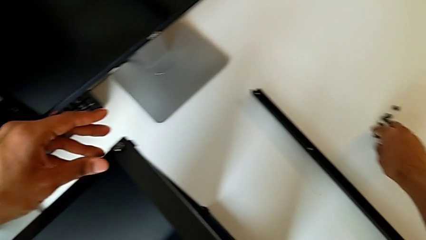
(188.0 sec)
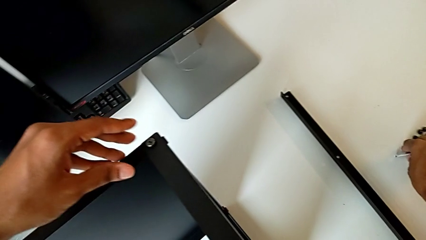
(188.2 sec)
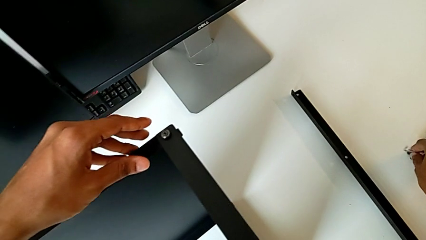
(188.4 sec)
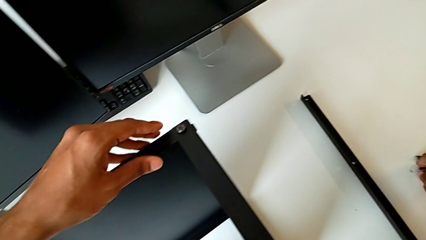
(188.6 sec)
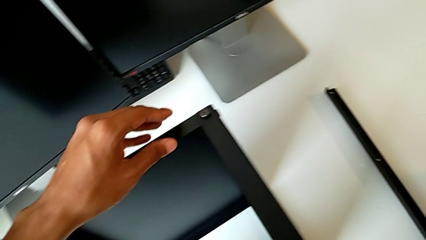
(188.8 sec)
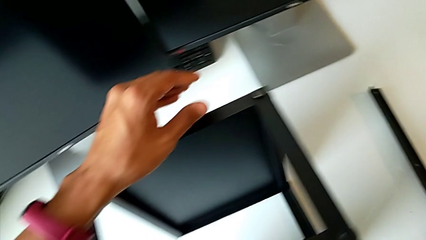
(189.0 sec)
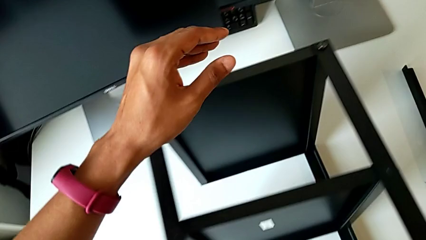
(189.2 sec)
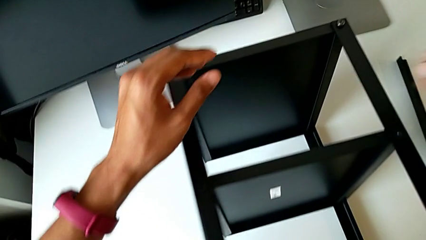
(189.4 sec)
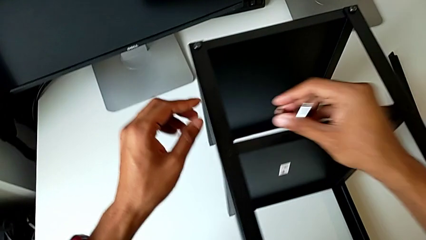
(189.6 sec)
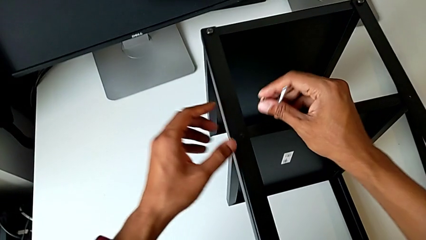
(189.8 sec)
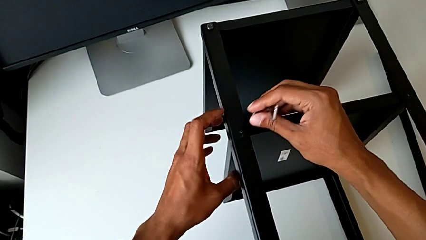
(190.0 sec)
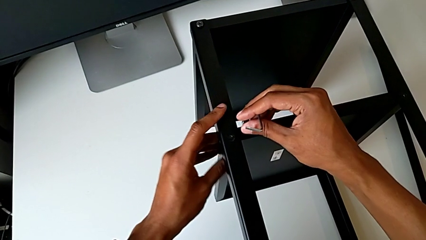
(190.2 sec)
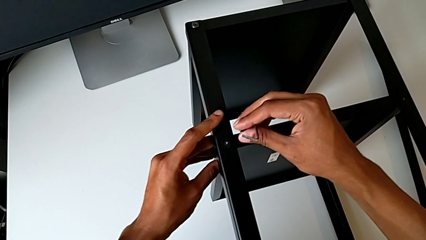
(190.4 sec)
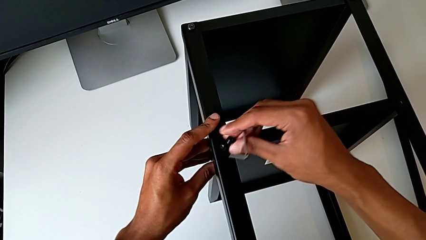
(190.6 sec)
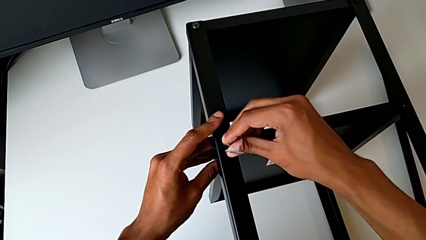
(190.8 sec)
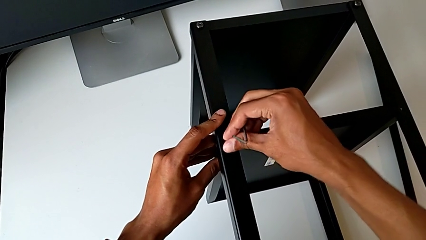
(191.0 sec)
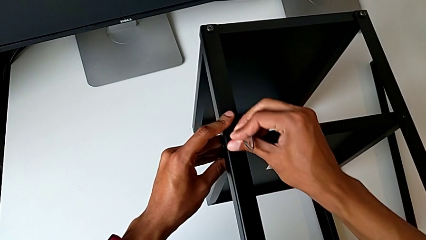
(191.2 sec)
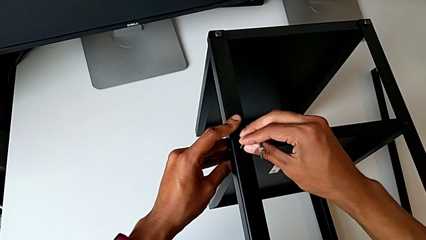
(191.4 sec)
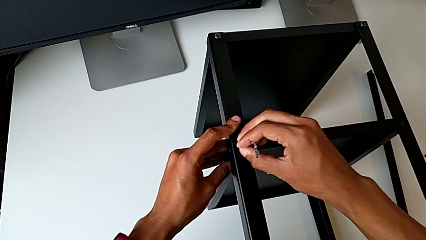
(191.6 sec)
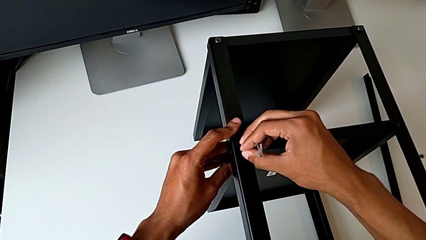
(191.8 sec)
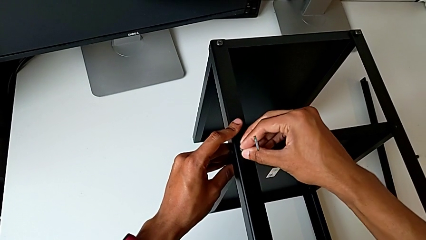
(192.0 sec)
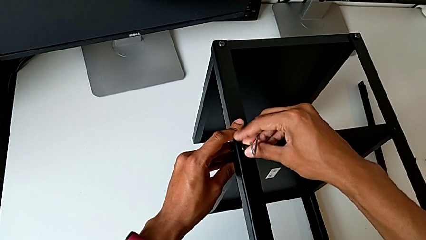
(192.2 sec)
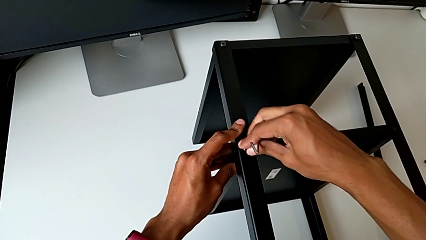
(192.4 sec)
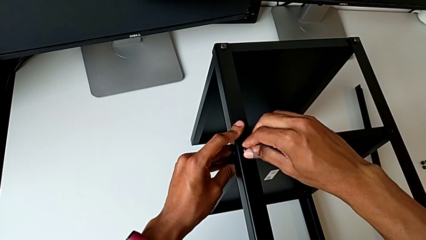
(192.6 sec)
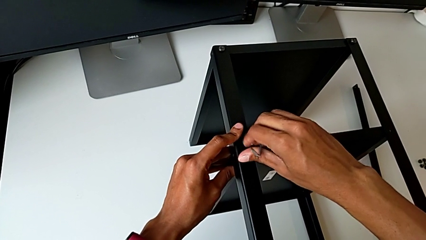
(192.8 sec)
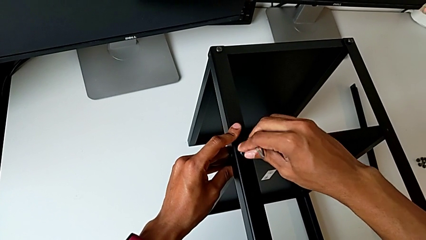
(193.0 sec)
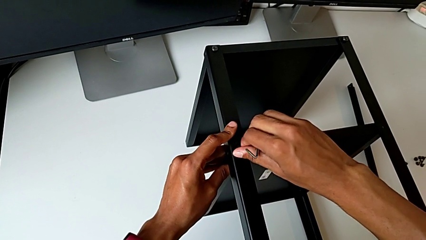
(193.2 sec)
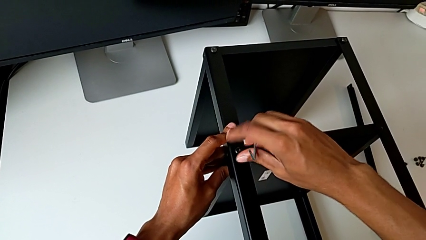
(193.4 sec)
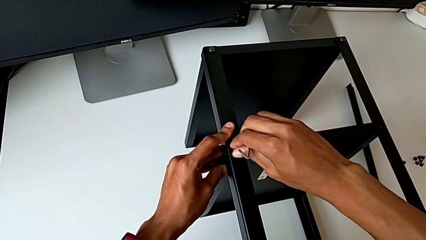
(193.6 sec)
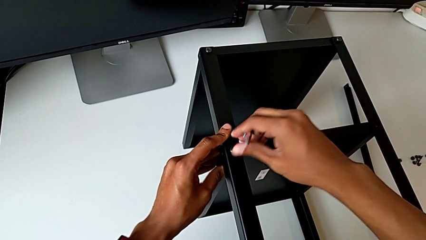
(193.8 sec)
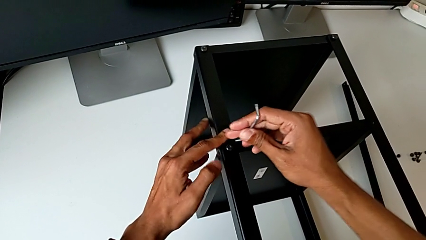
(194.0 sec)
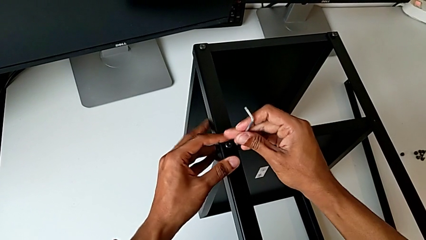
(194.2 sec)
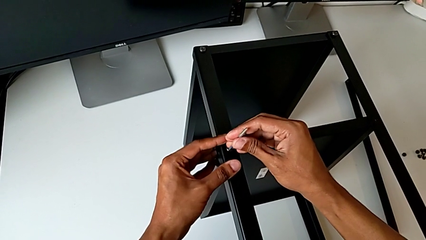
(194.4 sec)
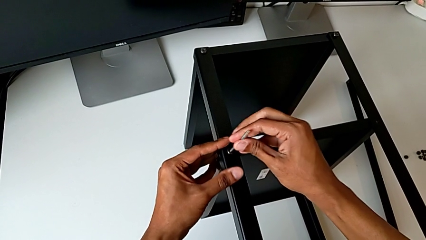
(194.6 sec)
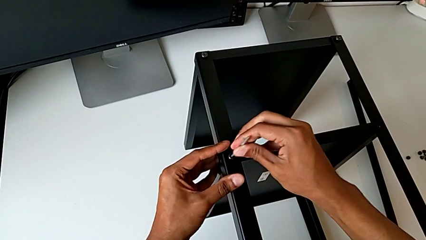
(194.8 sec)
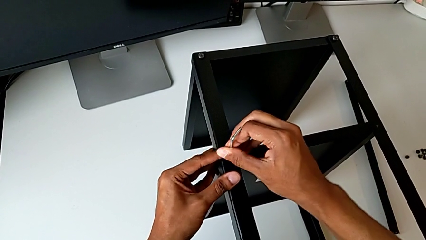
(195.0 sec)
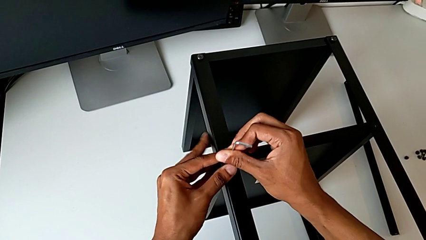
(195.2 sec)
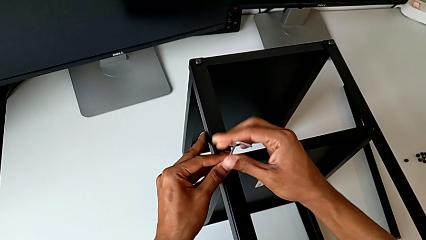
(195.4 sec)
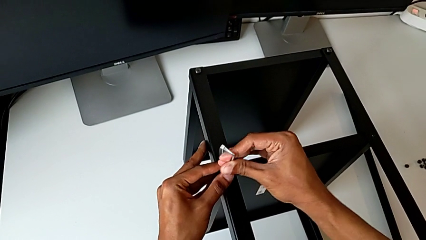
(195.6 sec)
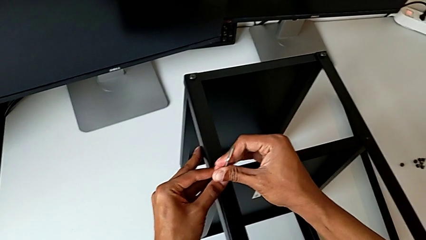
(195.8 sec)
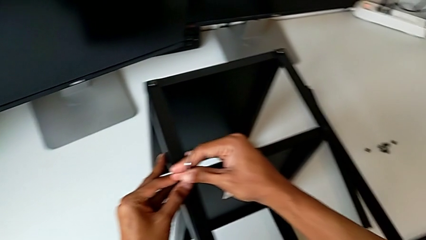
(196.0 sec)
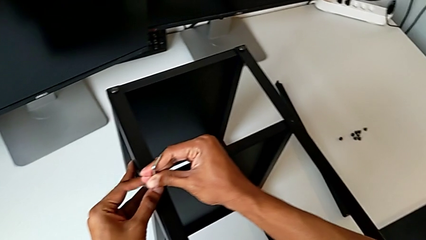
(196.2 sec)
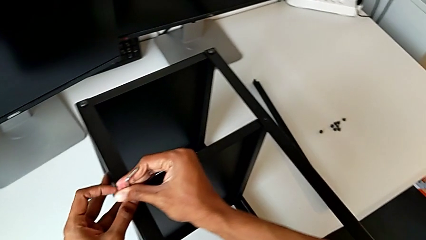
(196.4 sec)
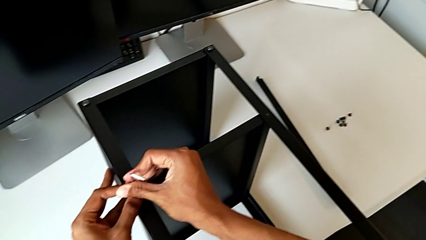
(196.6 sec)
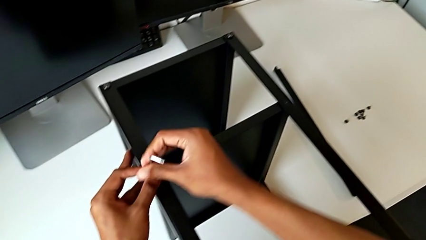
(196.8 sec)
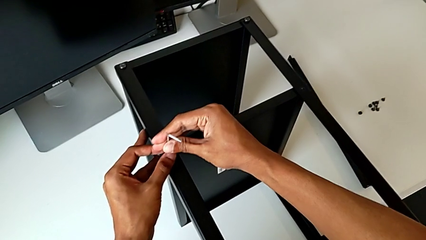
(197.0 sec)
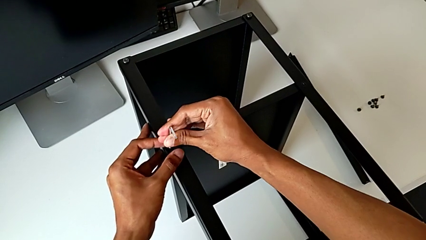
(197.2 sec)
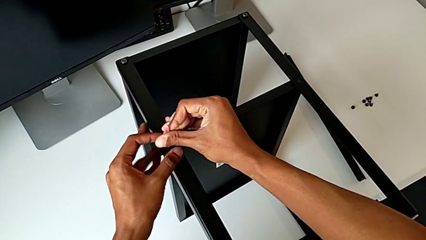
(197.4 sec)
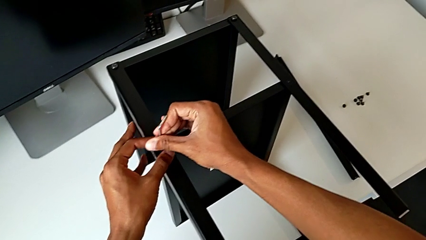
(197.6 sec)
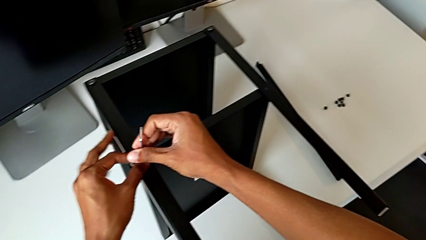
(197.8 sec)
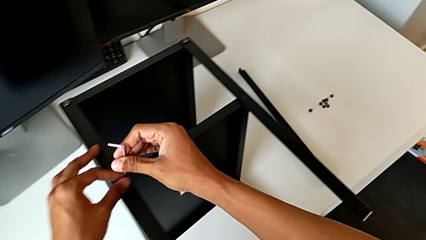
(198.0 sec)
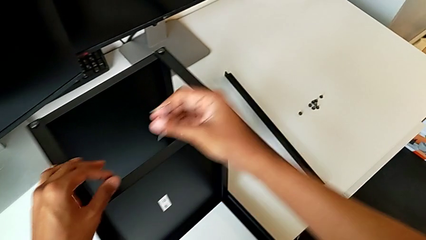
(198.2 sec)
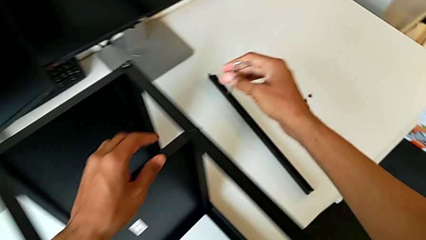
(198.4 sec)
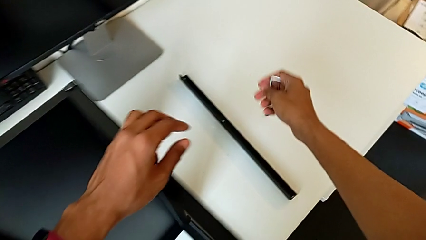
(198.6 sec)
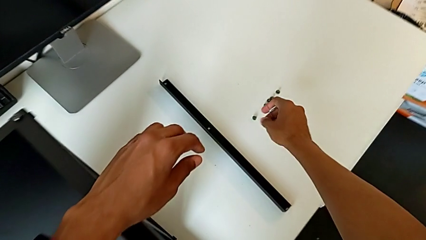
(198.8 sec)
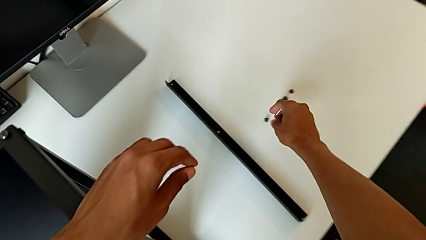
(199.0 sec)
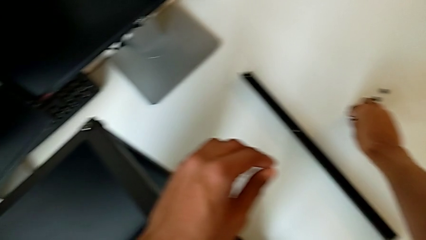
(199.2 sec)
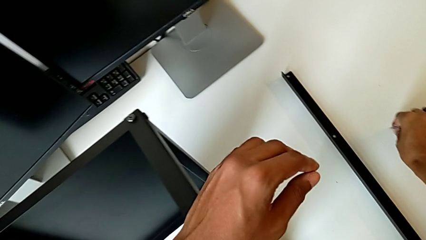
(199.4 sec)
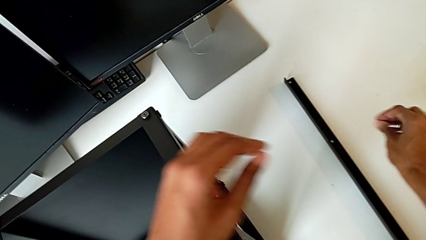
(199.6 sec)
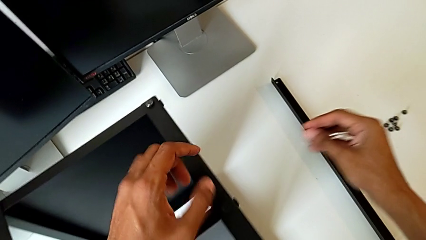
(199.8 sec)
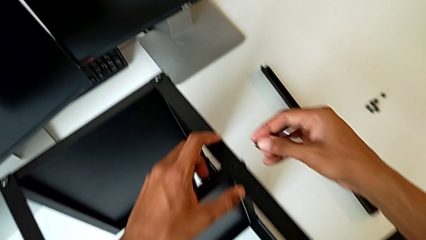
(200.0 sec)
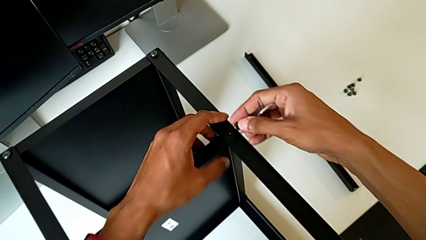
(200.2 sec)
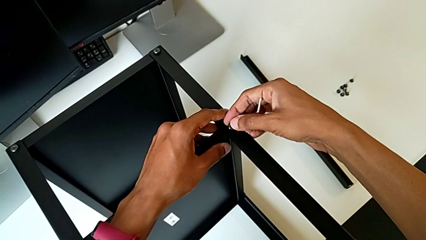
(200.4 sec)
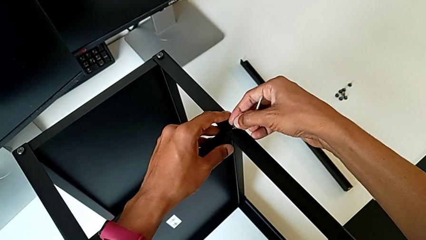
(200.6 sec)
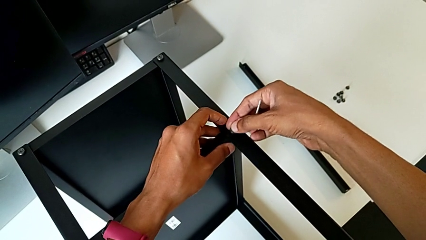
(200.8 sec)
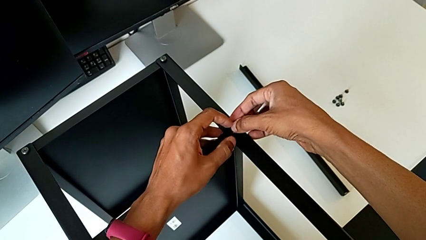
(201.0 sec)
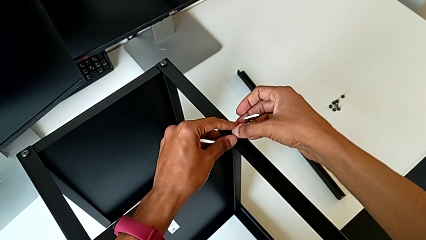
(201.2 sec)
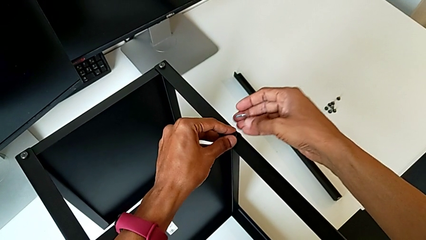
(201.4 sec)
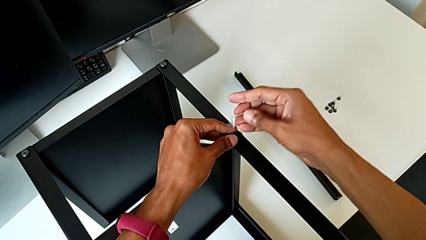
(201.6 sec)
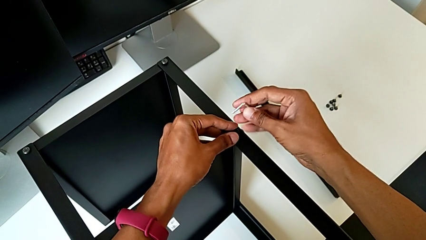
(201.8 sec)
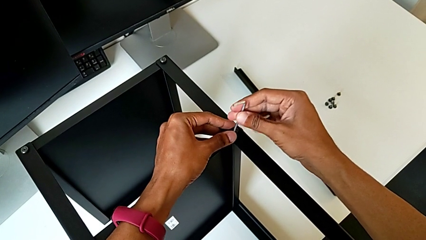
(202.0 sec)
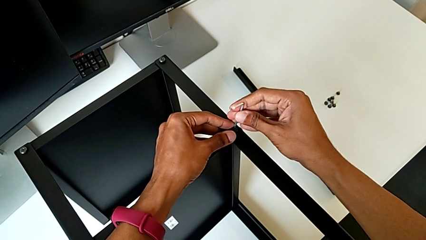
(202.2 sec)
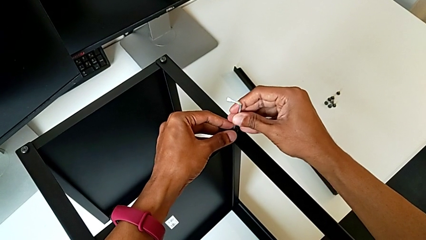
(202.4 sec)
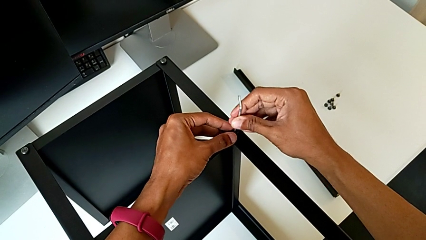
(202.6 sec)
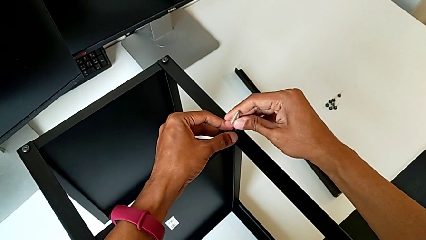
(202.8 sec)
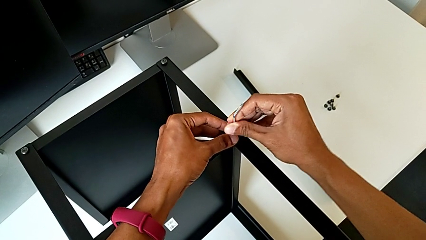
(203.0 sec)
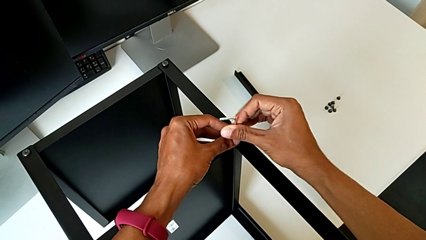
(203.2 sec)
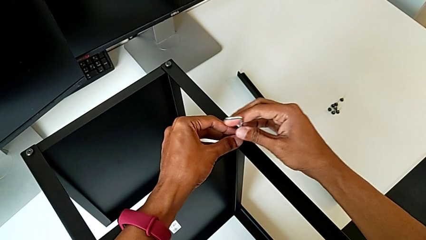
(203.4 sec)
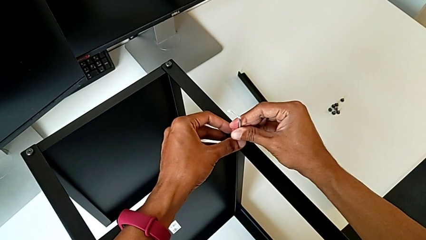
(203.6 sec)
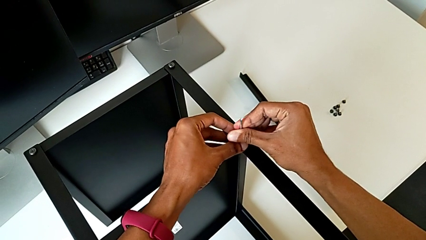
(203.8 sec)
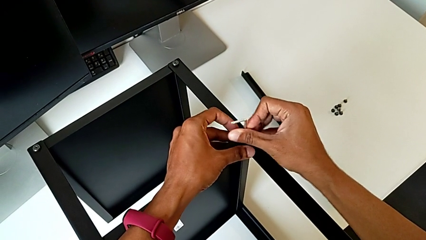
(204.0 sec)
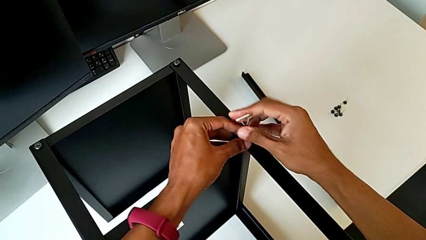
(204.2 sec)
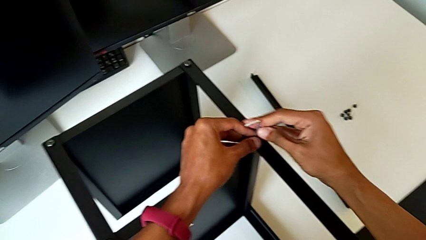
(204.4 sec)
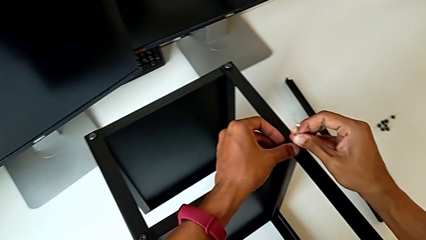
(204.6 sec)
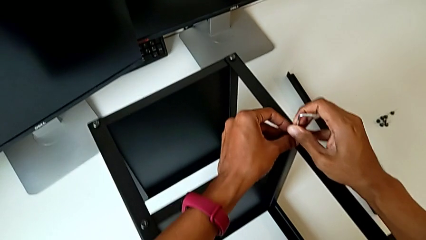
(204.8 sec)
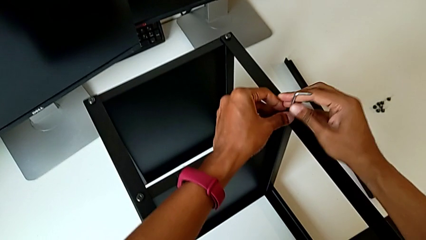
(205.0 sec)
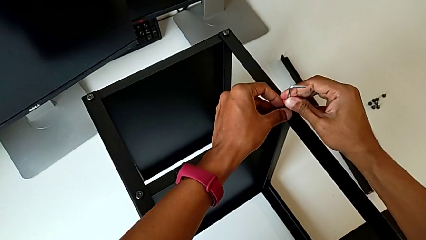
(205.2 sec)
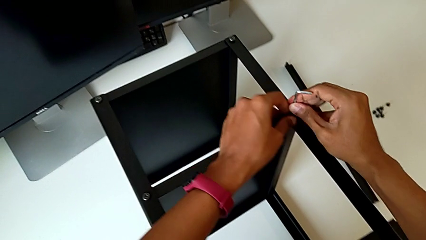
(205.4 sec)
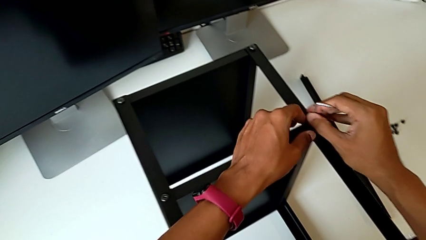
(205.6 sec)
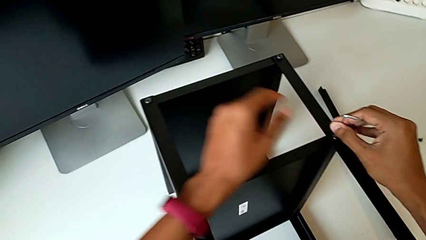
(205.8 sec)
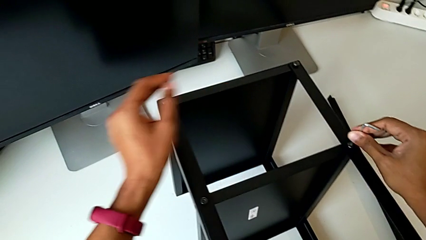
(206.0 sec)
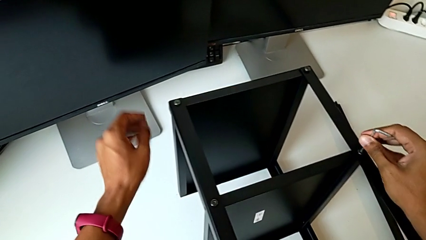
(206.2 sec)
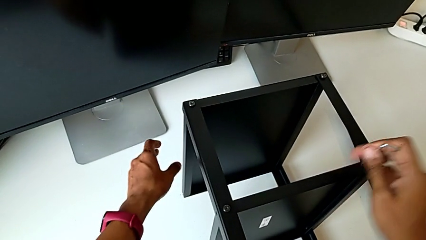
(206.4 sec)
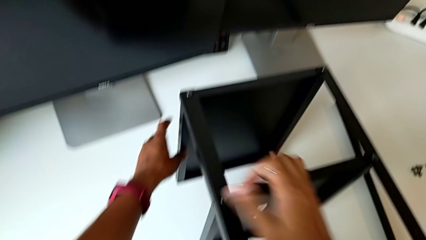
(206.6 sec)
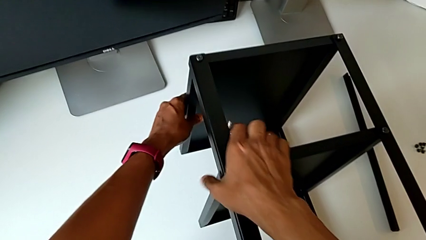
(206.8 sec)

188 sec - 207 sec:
The camera wearer is assembling the remaining three legs. They grab the hex socket head, screw it, insert the Allen wrench, screw the hex socket head, withdraw the Allen wrench, grab the hex socket head, align it, insert the Allen wrench, screw the hex socket head and withdraw the Allen wrench.
